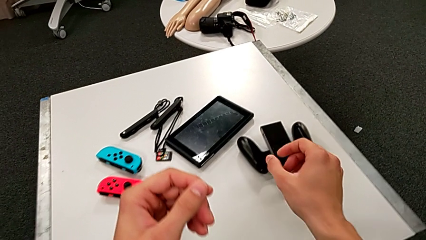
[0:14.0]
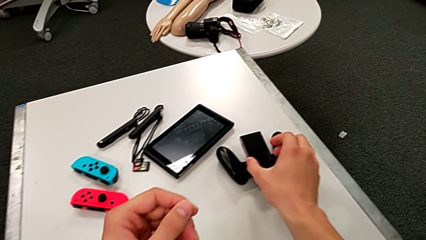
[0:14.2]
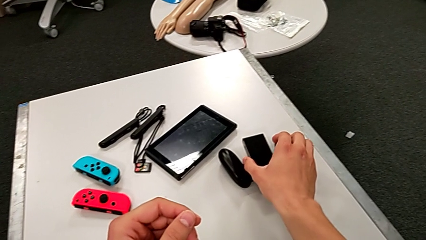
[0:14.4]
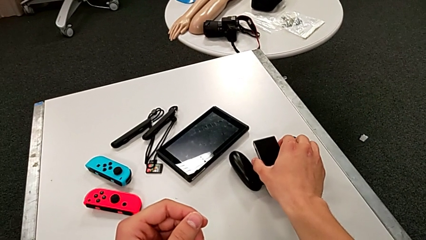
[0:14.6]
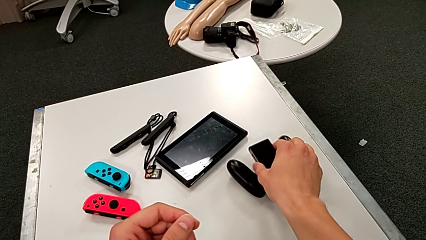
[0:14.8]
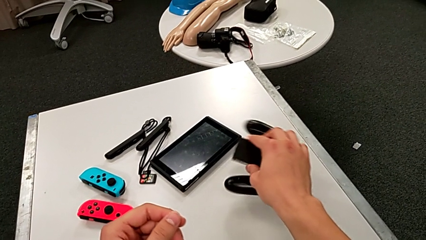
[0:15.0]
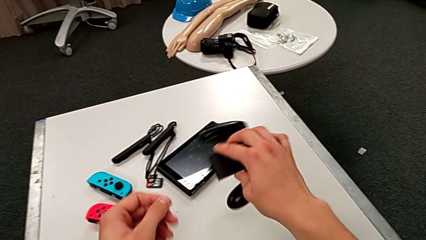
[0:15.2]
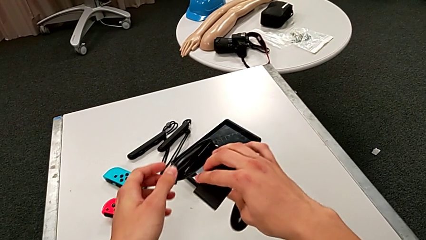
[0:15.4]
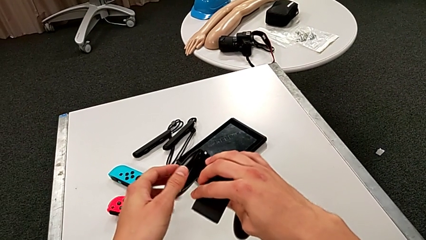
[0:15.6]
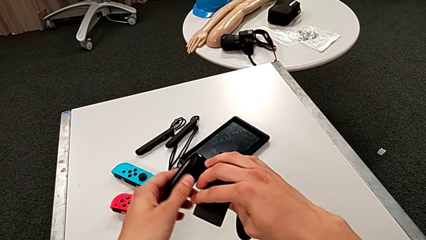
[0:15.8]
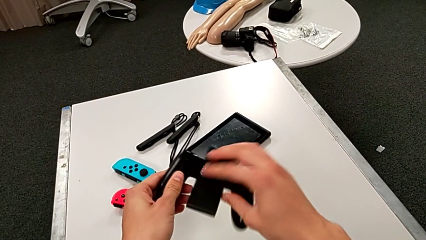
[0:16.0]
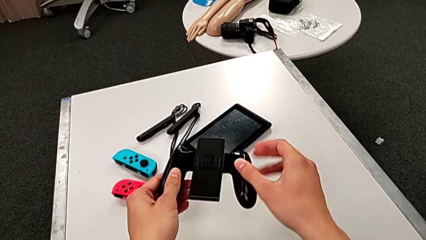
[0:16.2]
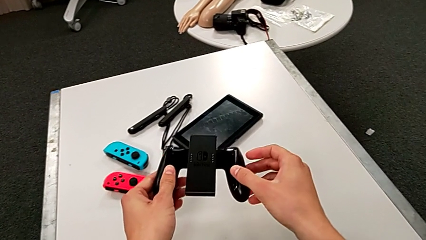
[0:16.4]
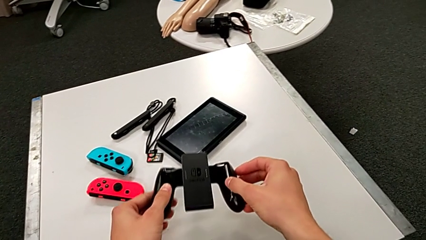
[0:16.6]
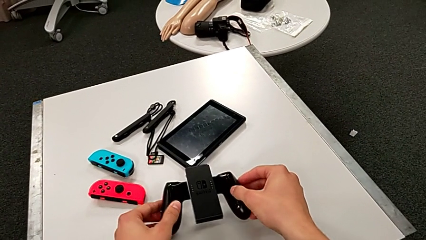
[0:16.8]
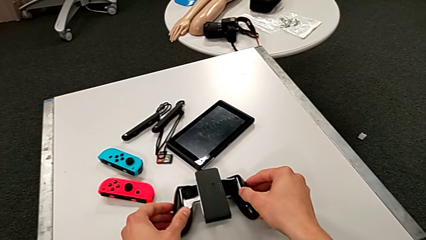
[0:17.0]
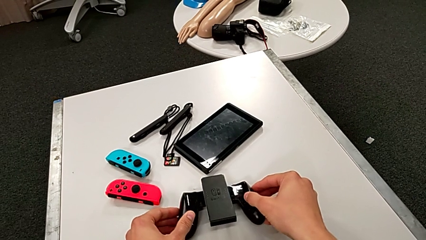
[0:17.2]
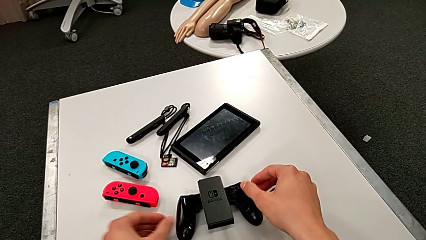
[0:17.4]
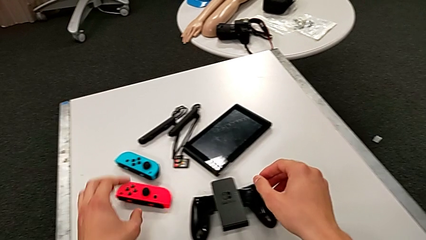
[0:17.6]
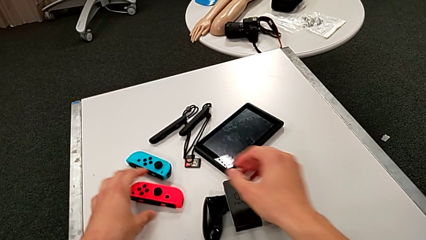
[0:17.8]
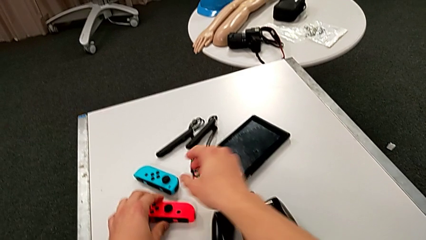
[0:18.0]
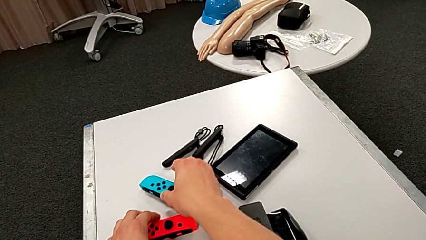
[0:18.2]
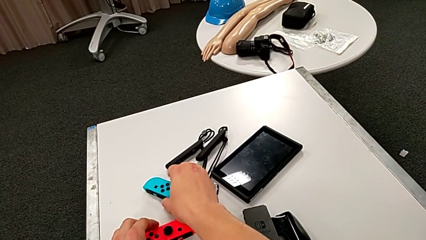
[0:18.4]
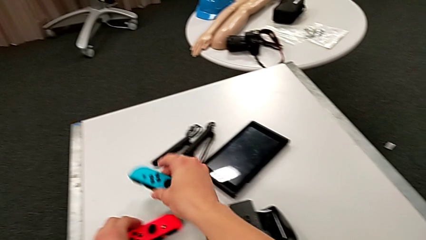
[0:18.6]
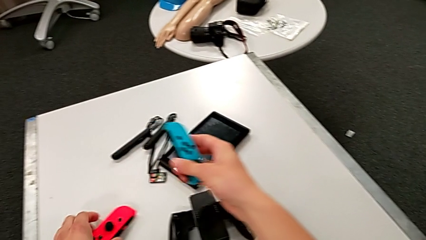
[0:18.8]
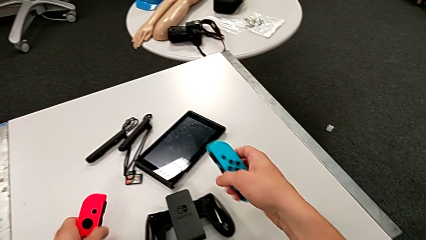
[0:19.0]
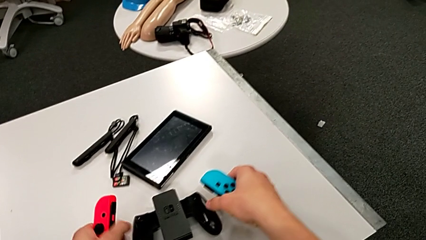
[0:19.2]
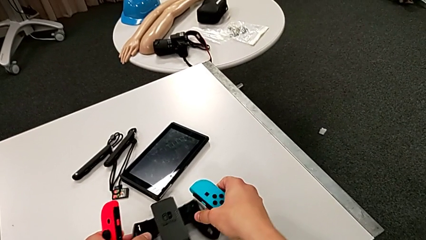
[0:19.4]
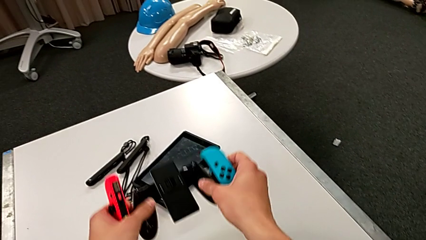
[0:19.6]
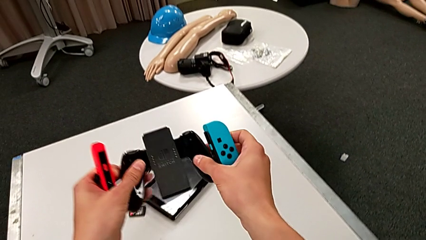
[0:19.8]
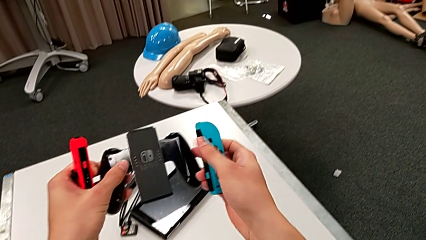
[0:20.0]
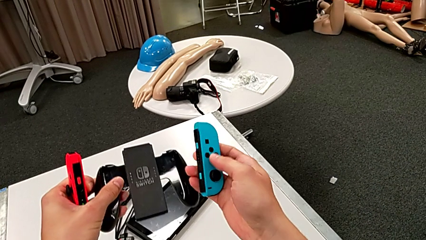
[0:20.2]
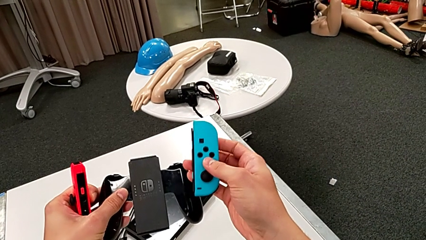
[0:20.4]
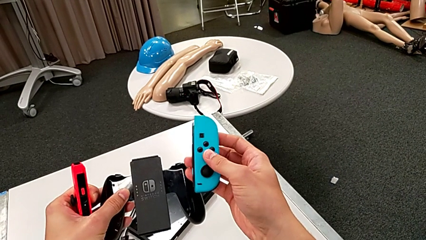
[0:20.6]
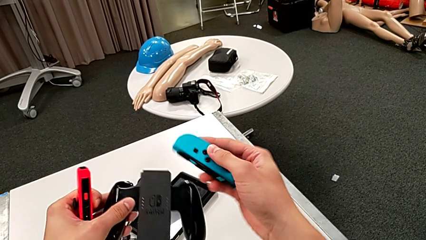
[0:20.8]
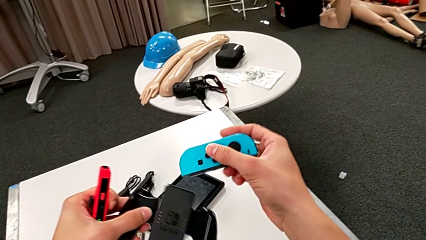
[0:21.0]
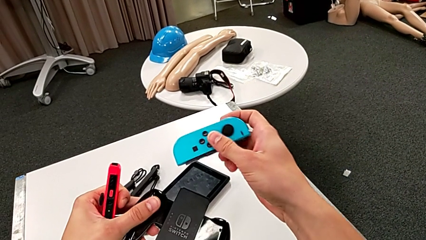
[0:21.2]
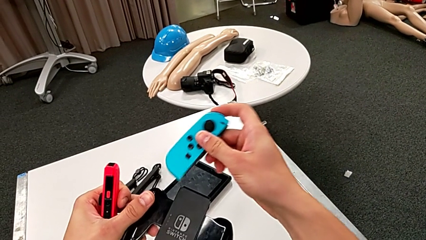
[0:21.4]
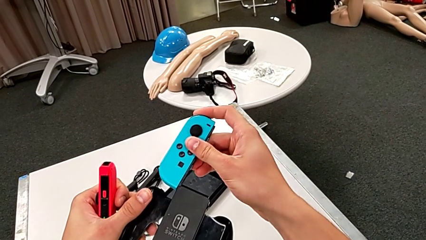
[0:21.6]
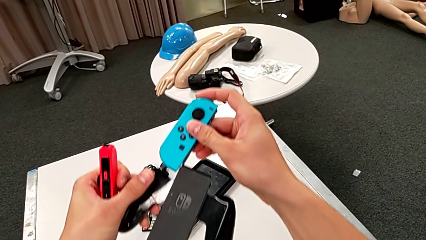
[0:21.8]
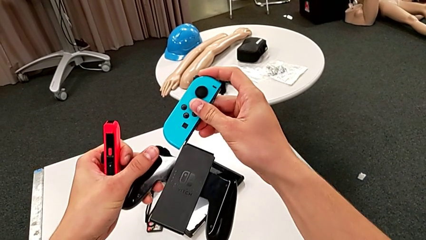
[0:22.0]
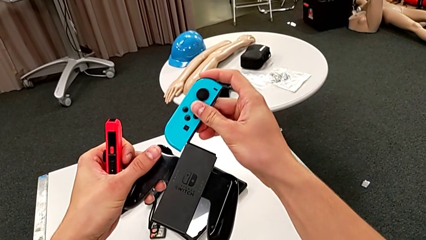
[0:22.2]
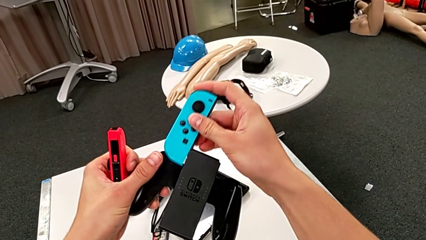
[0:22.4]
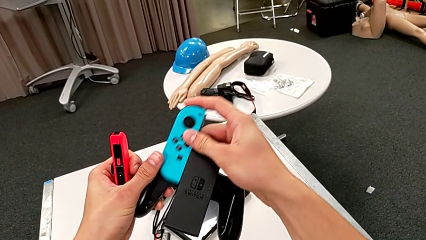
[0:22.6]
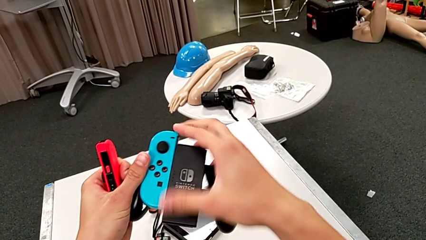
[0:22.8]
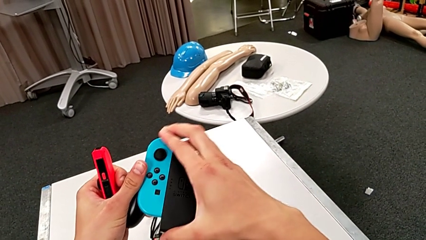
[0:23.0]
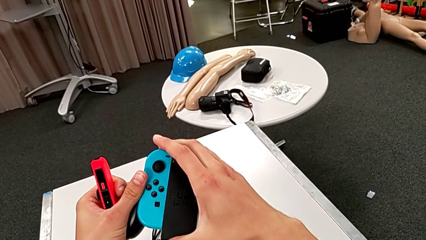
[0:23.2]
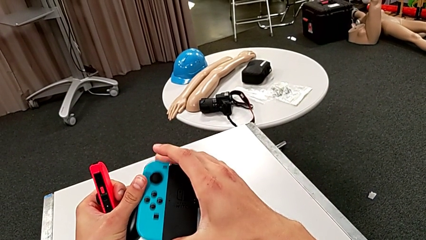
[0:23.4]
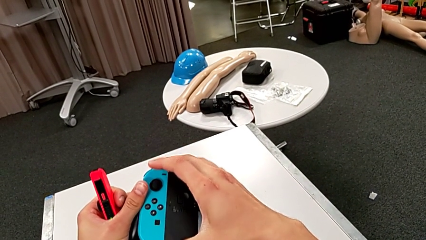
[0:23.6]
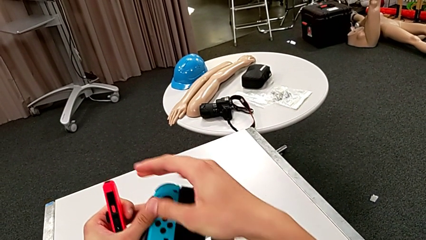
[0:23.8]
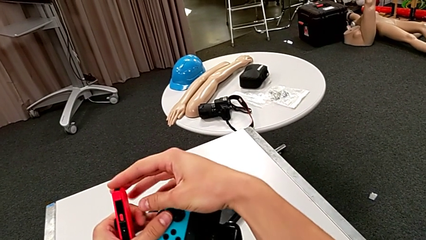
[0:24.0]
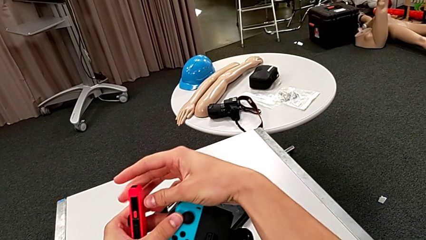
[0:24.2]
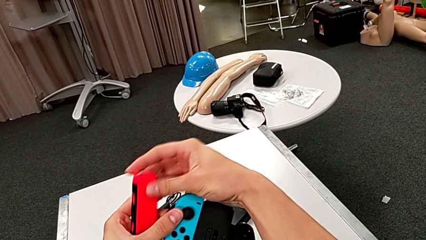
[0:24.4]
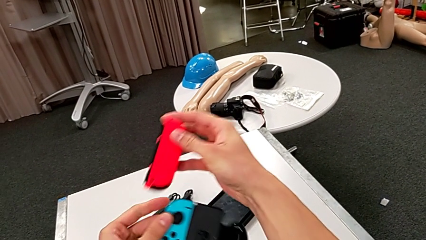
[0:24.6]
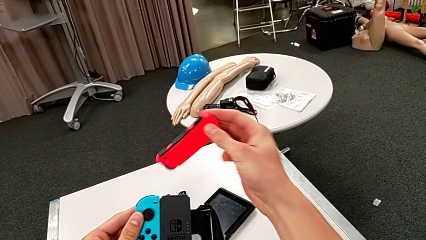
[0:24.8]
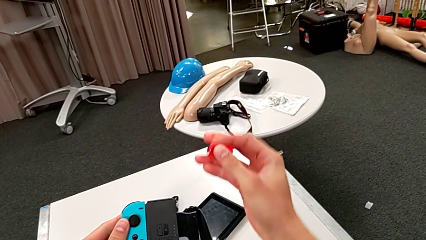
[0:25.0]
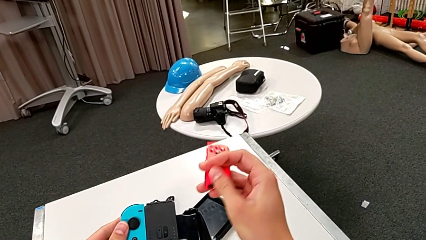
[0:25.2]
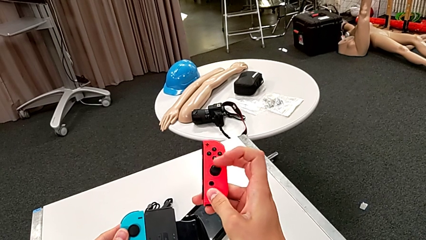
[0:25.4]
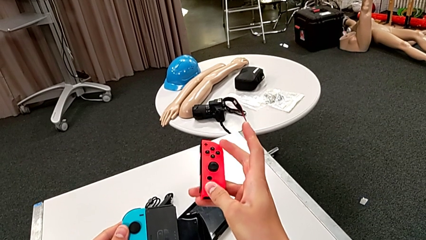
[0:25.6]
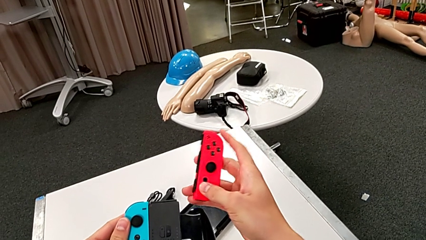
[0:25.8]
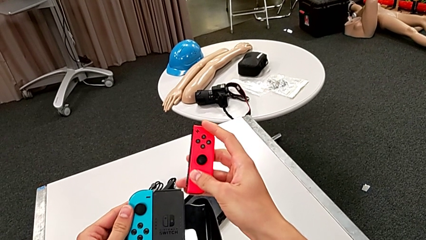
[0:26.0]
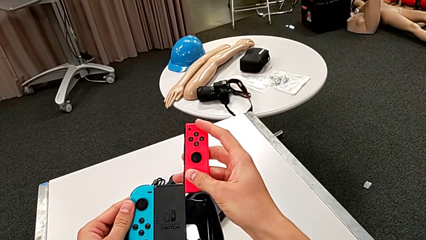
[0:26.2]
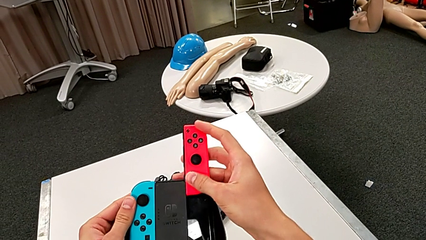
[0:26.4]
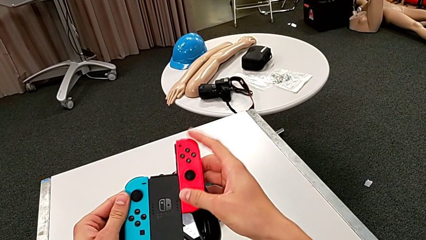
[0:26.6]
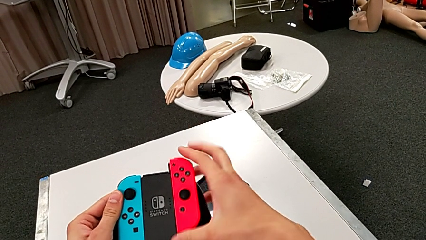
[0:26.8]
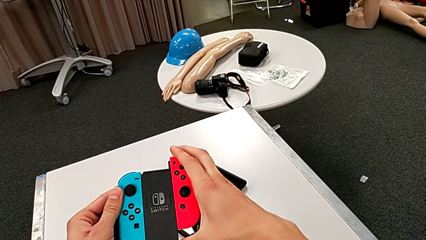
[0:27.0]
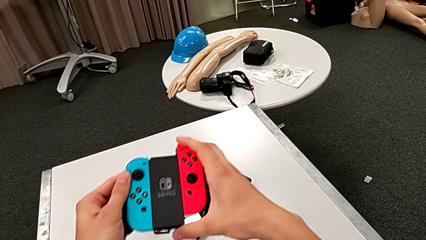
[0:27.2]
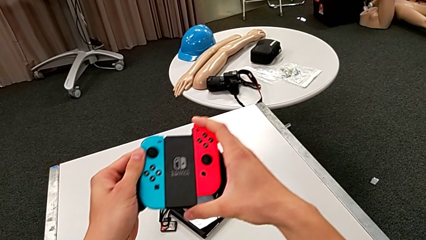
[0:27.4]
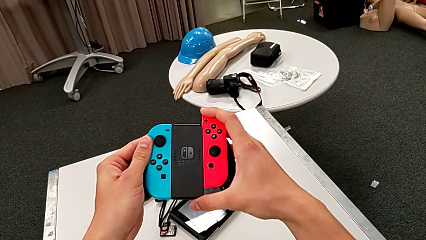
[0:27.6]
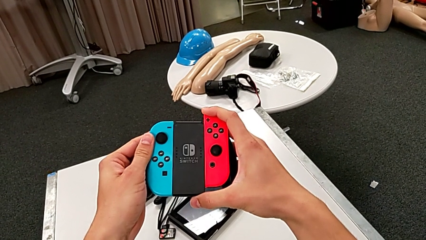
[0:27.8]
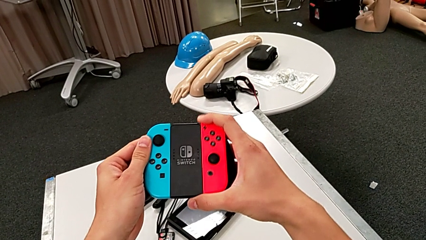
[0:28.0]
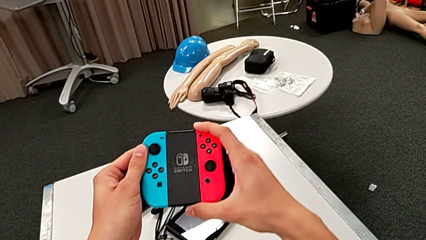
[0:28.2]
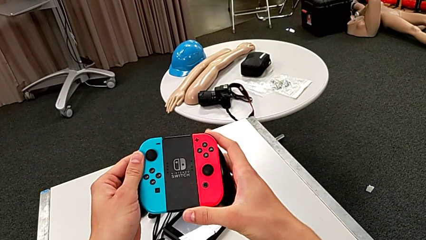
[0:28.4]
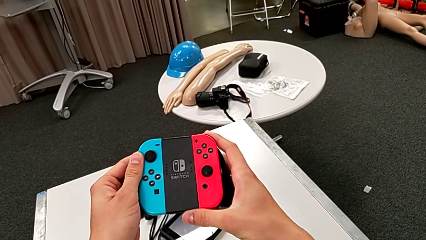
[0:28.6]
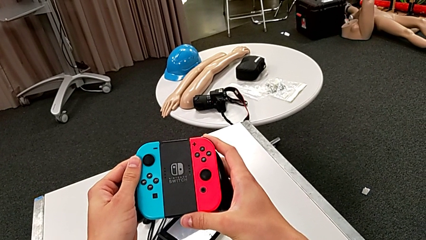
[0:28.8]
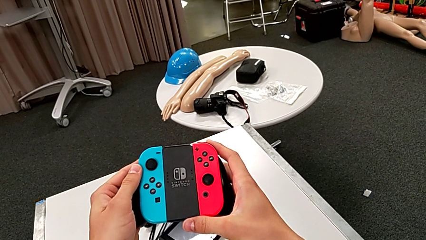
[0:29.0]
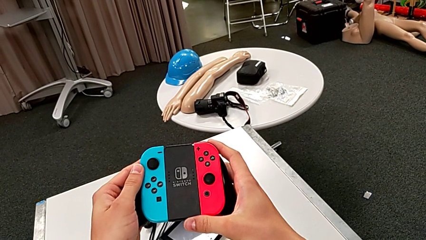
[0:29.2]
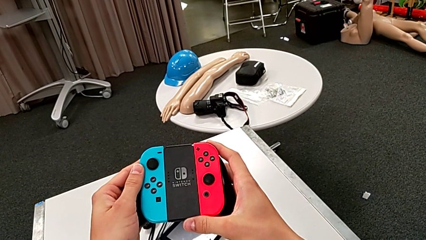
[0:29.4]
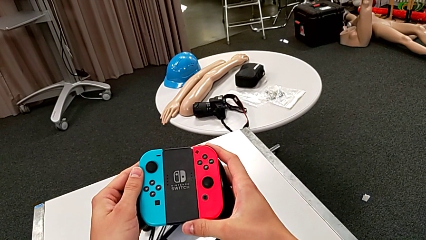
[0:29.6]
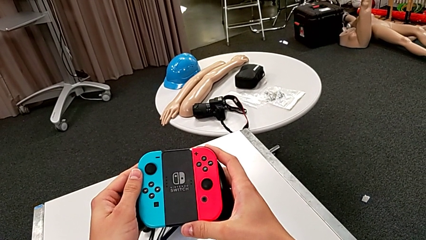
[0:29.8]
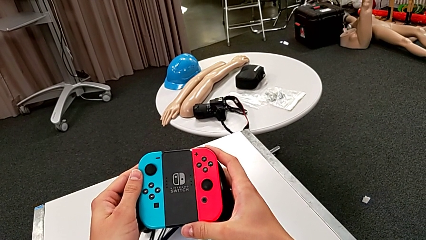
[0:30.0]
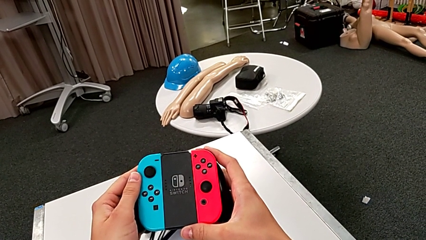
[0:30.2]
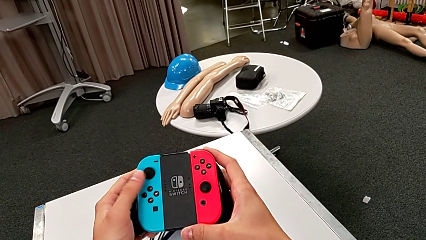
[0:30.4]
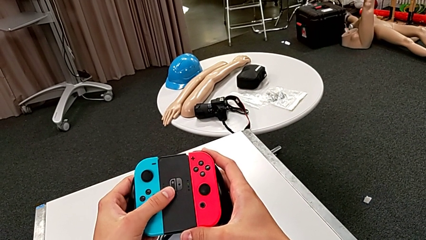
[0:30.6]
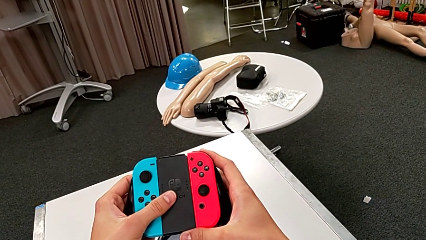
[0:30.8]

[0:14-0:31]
The camera wearer inserts the joy-con controller into the comfort grip. They grab the comfort grip, grab the Joy-Con controller, insert the blue Joy-Con controller and insert the red Joy-Con controller.
